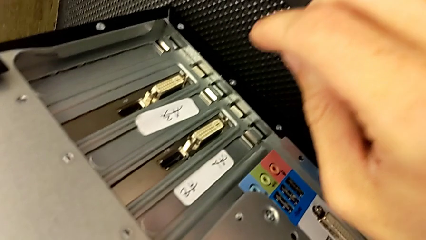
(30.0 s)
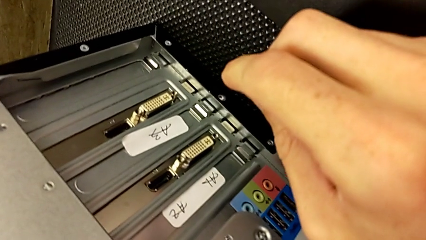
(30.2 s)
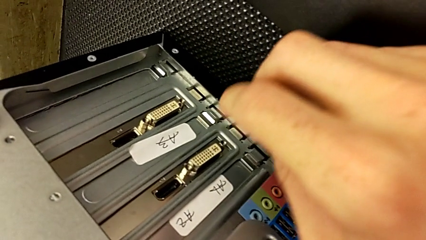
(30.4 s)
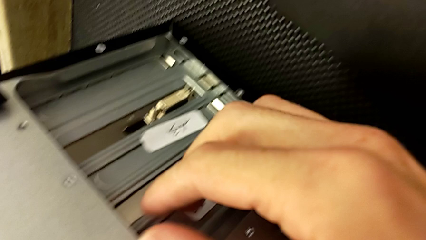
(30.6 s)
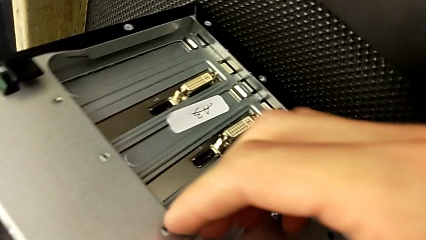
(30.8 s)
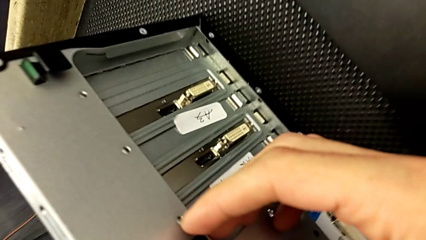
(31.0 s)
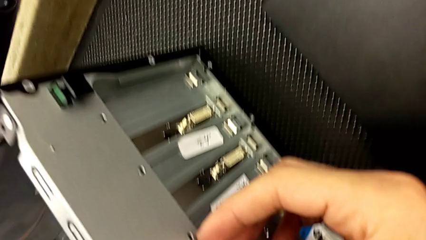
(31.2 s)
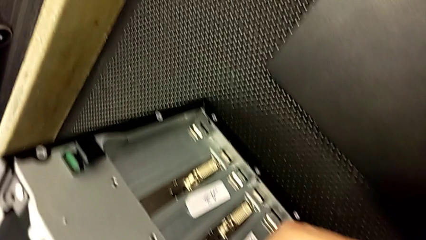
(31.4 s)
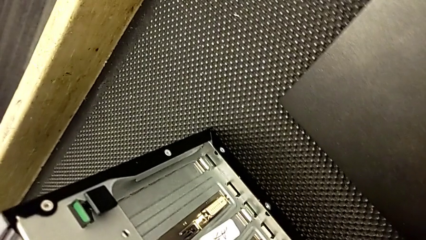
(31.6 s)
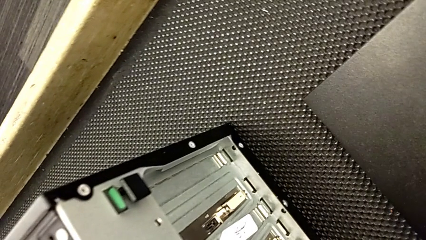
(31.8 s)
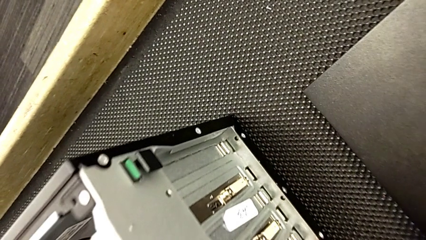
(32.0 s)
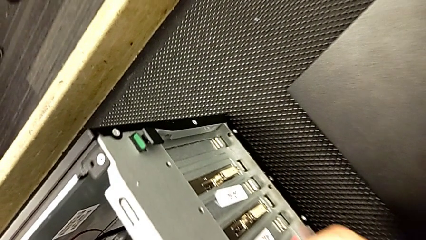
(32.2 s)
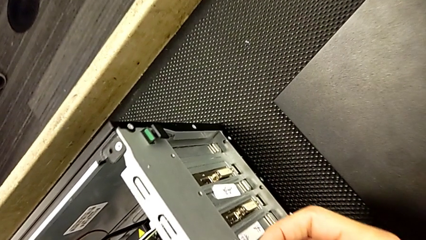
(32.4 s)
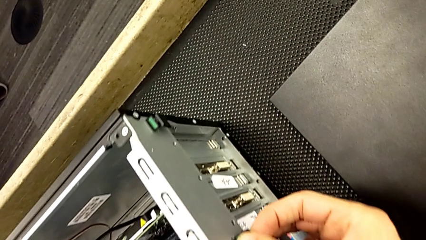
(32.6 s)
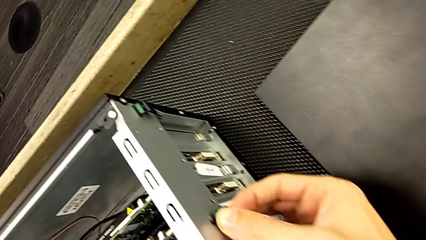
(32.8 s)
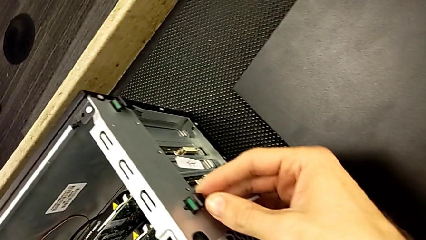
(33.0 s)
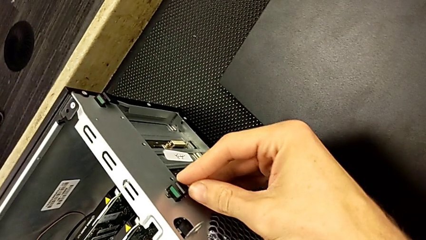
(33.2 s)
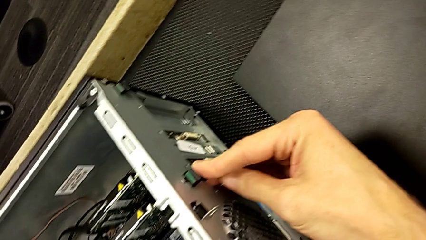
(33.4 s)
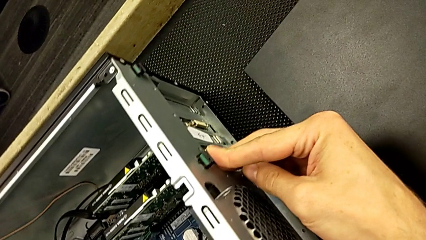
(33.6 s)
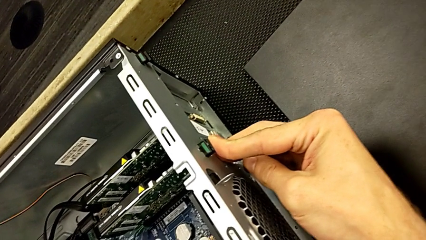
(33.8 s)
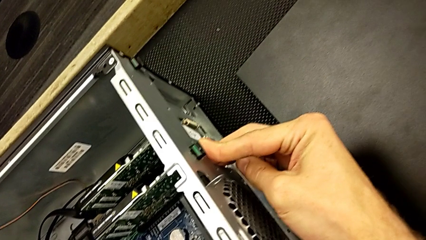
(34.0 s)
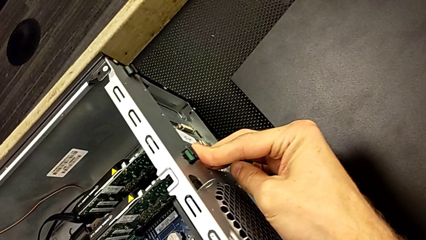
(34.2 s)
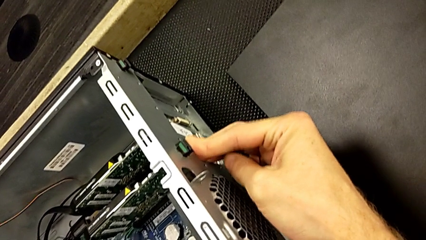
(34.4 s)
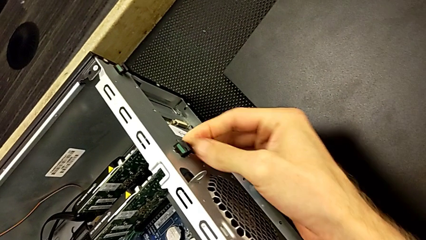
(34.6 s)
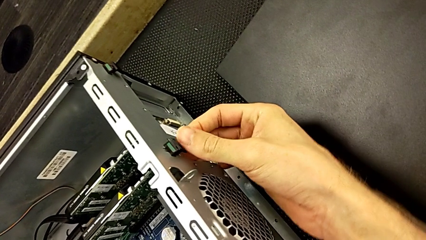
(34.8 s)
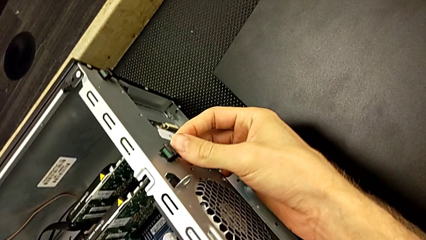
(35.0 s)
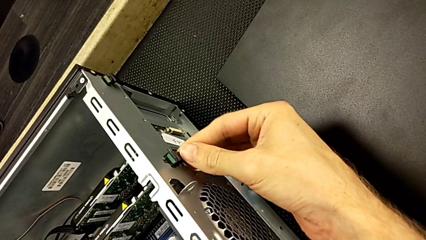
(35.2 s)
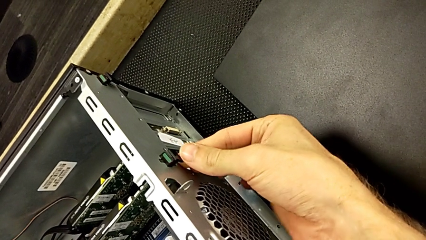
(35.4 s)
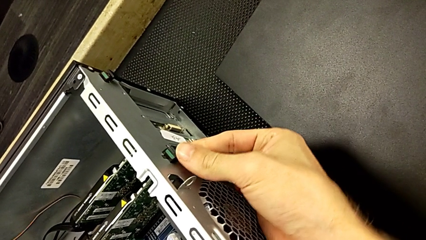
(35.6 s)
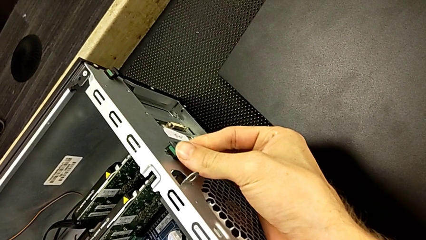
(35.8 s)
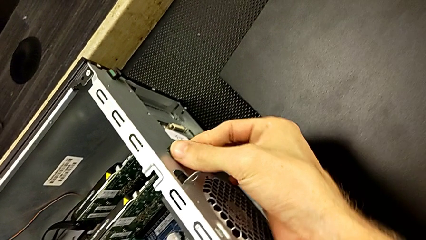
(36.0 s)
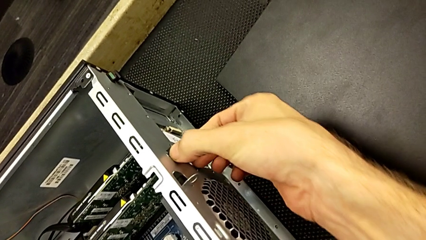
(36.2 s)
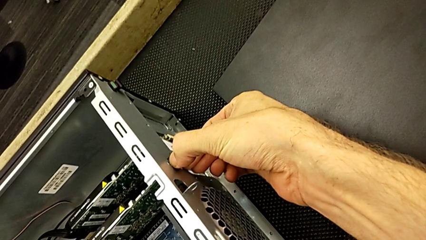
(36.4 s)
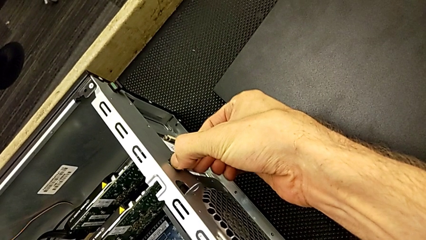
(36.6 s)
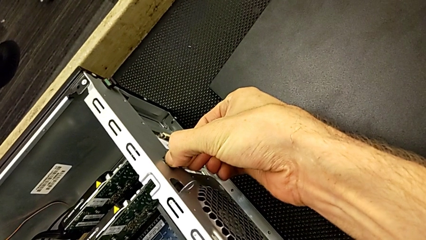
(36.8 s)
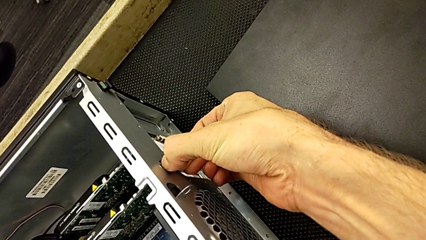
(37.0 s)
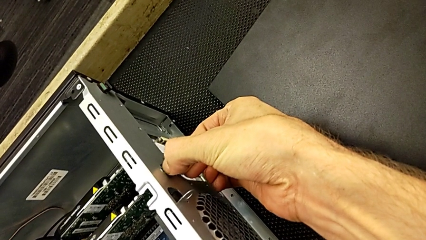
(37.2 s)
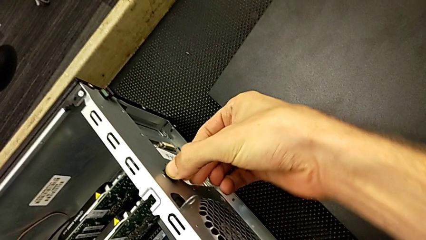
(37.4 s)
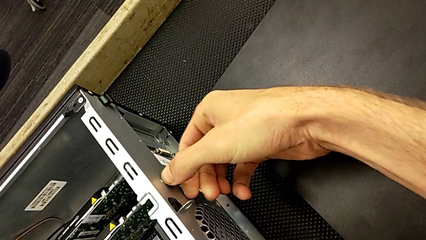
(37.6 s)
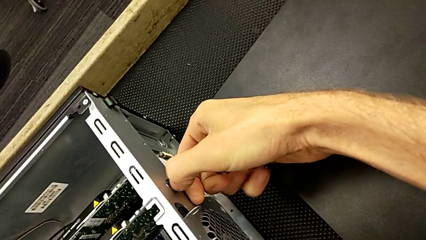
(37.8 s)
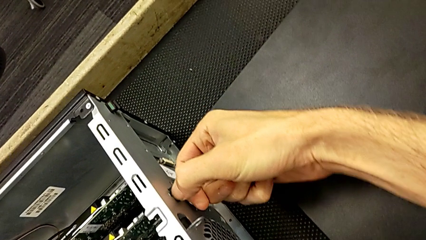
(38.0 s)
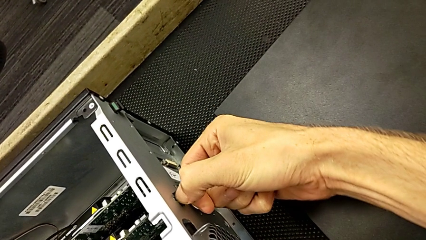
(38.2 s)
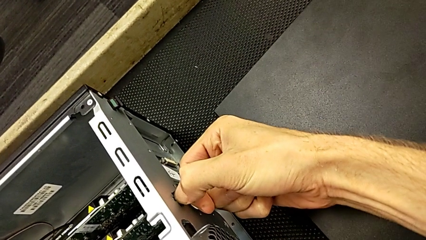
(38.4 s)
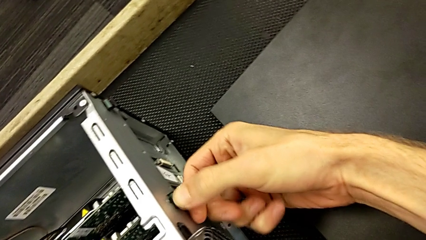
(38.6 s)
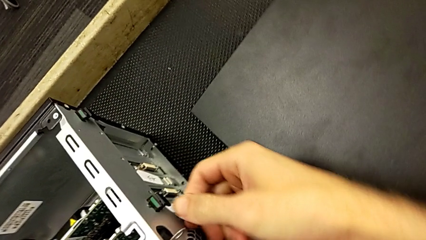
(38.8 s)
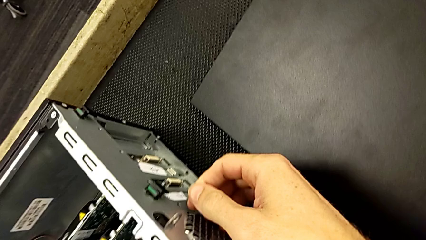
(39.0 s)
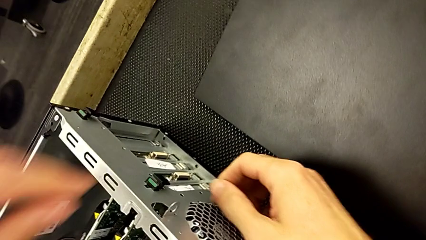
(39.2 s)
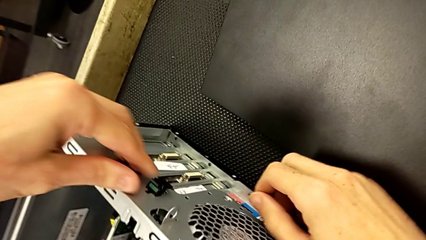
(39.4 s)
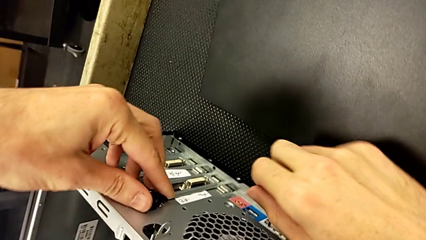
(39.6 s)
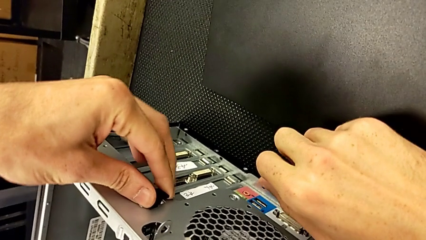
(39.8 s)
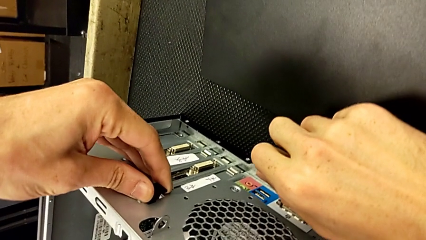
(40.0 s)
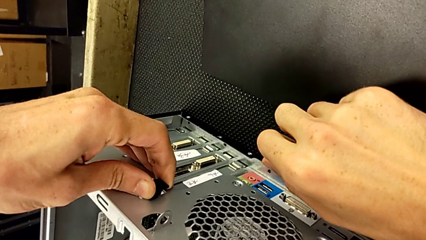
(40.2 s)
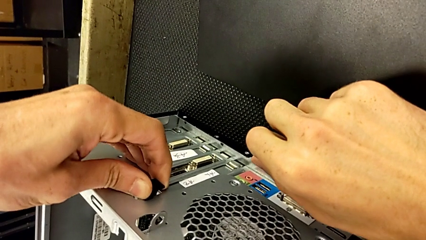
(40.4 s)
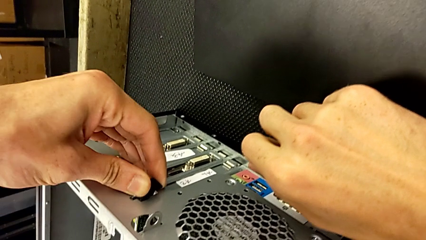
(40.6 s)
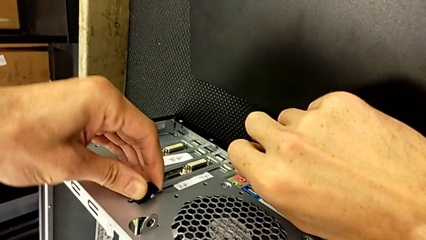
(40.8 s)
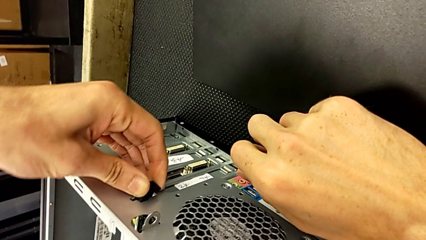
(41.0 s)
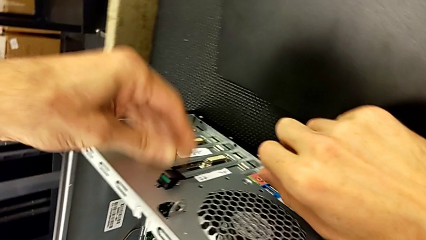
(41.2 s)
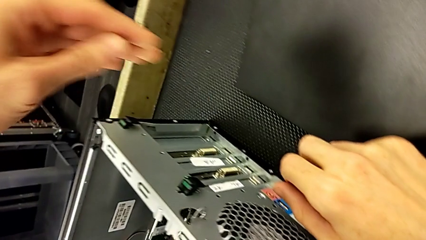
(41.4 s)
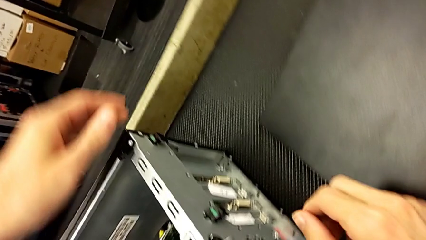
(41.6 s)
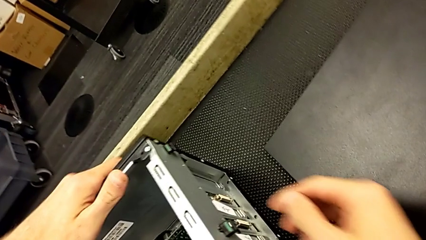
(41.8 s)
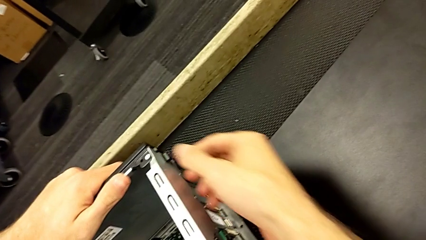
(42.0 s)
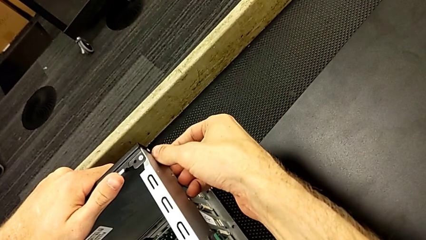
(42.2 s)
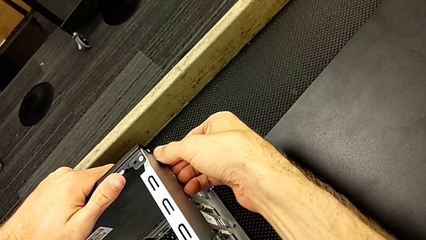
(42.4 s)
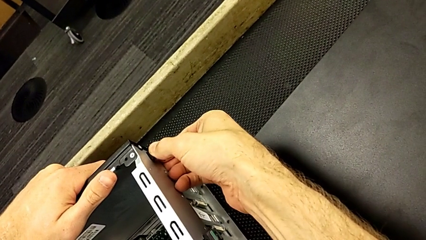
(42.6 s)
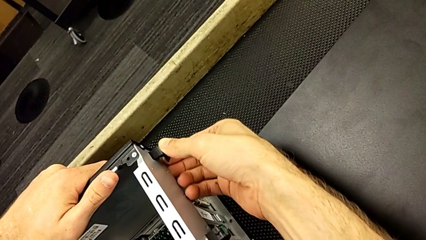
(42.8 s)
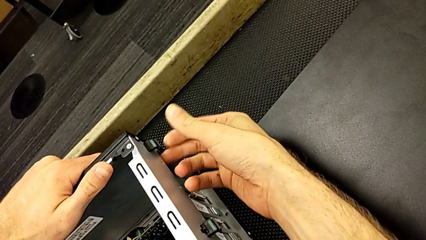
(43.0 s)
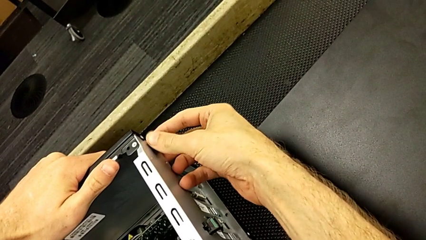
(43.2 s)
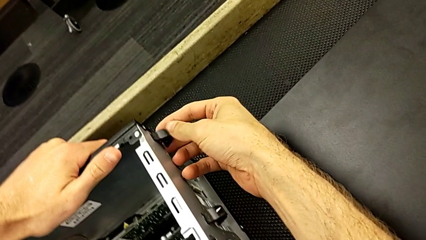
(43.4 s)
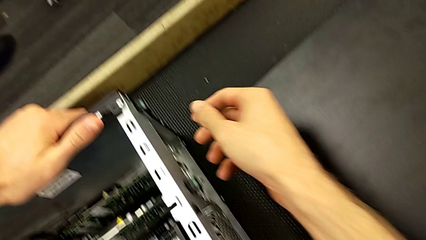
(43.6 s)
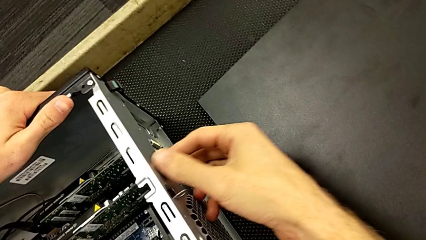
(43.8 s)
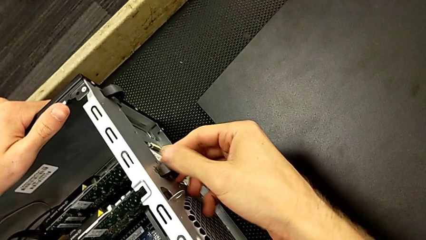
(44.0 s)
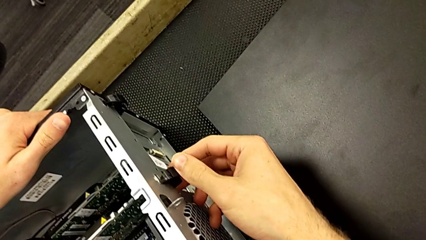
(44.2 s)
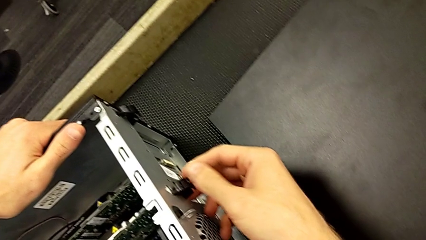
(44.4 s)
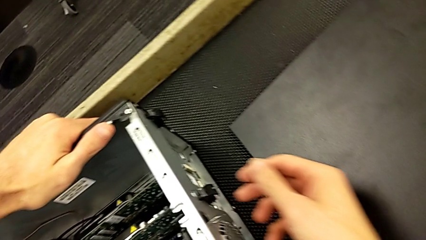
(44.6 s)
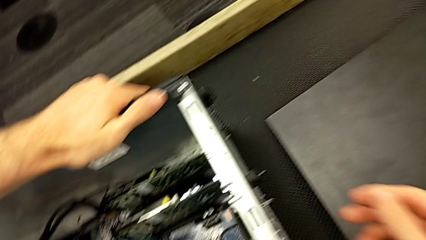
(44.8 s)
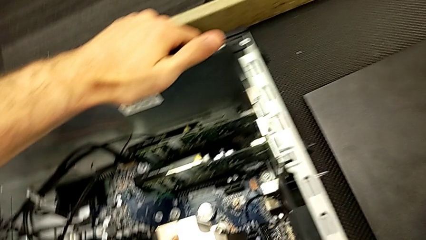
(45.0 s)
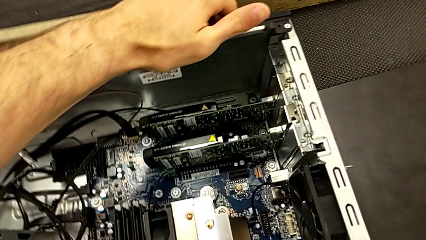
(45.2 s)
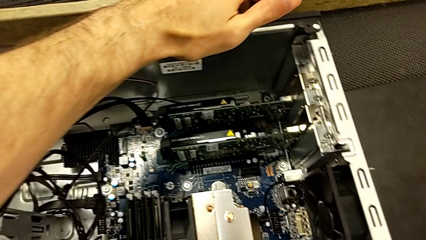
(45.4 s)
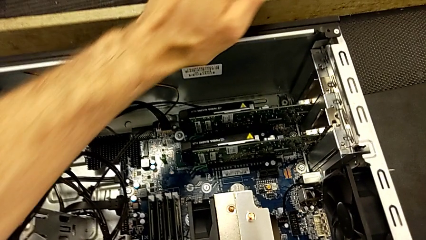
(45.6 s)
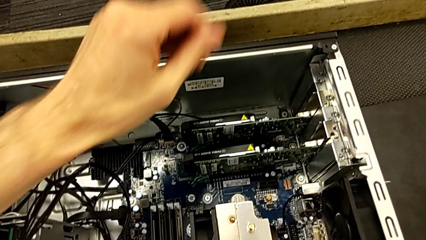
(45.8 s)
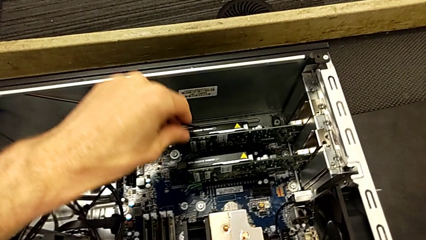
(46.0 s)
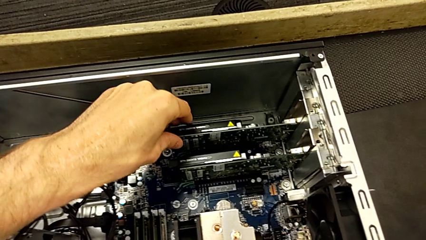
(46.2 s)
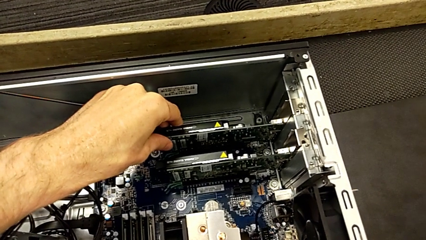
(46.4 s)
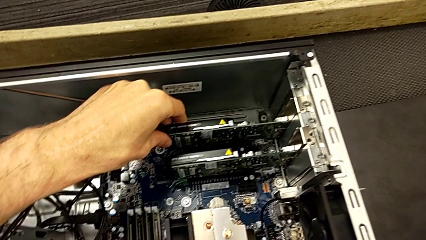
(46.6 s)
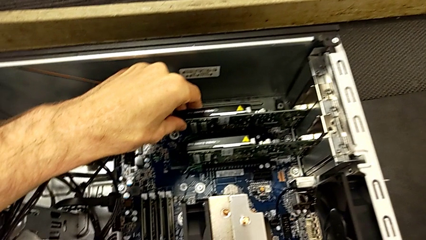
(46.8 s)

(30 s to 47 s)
The camera wearer is removing the first graphic card. They touch the RAM tab, push the computer tab, pull the first computer tab and pull the second computer tab.
